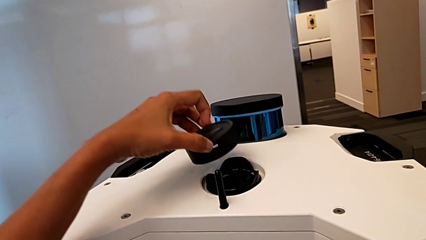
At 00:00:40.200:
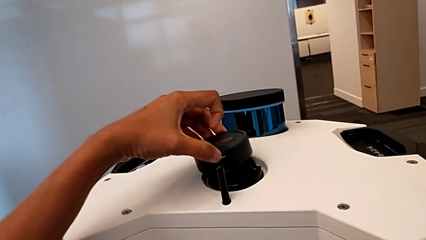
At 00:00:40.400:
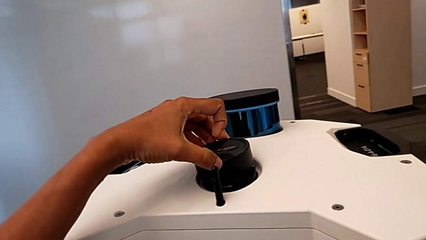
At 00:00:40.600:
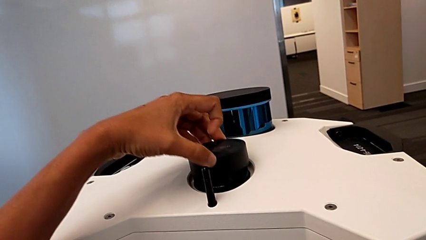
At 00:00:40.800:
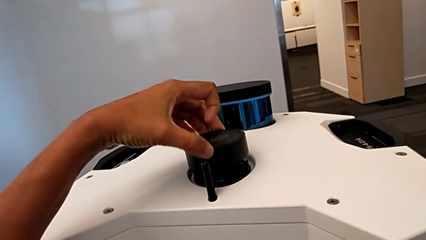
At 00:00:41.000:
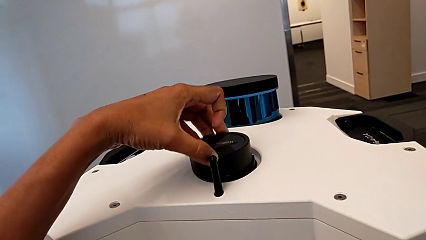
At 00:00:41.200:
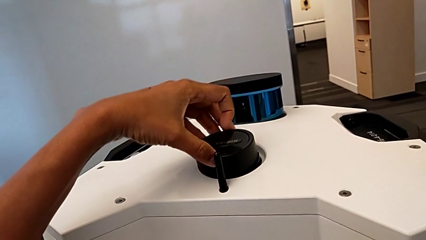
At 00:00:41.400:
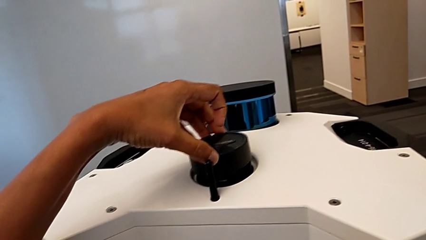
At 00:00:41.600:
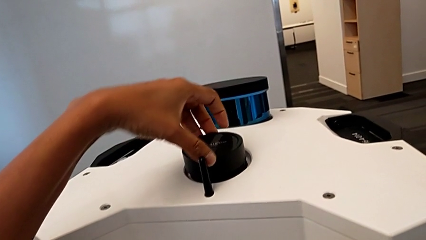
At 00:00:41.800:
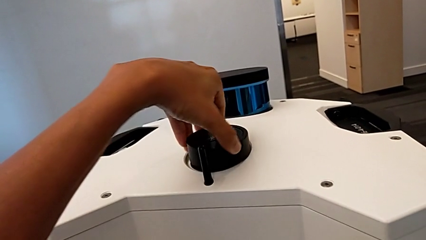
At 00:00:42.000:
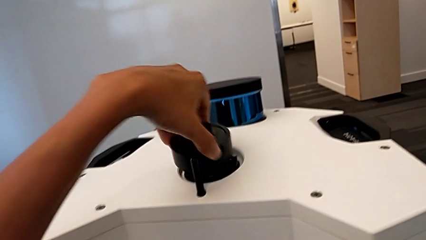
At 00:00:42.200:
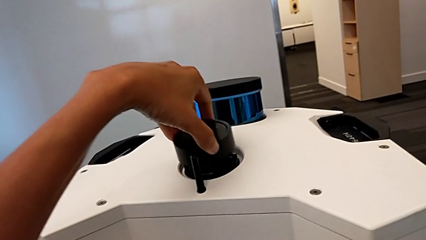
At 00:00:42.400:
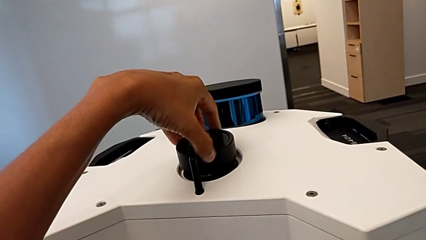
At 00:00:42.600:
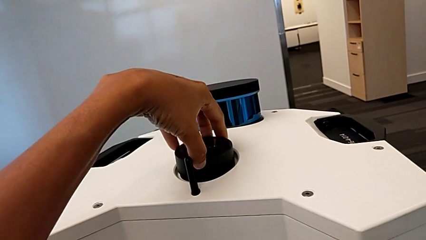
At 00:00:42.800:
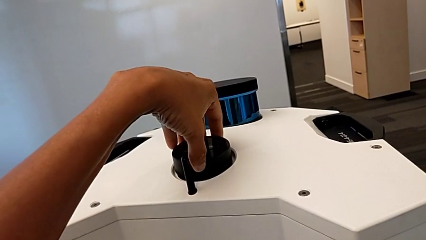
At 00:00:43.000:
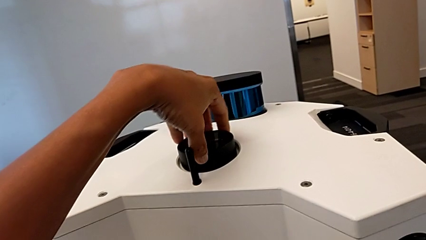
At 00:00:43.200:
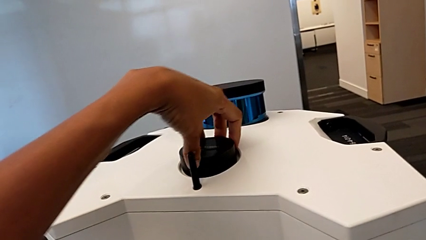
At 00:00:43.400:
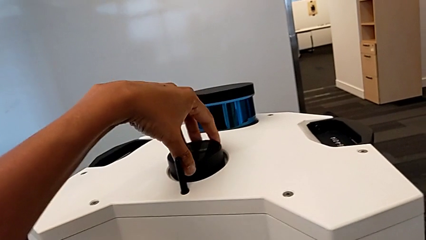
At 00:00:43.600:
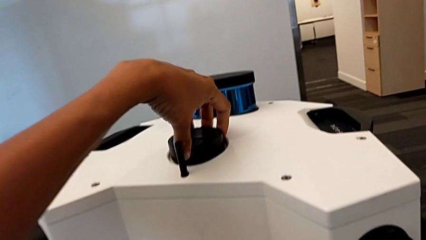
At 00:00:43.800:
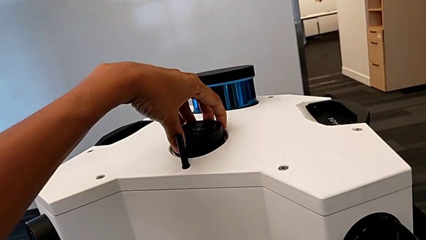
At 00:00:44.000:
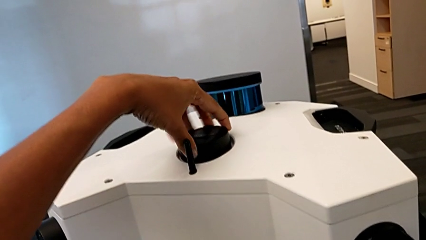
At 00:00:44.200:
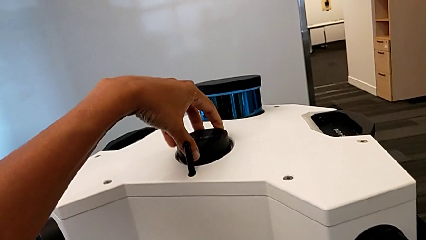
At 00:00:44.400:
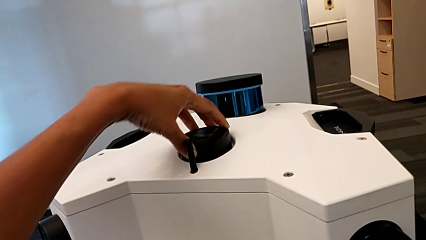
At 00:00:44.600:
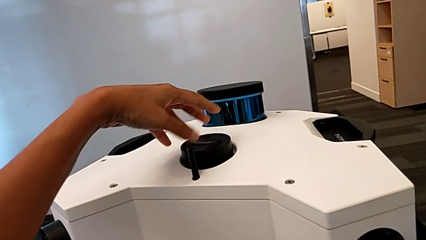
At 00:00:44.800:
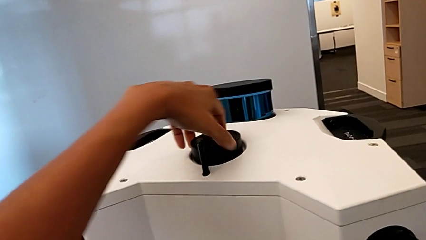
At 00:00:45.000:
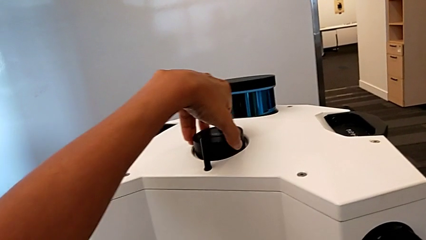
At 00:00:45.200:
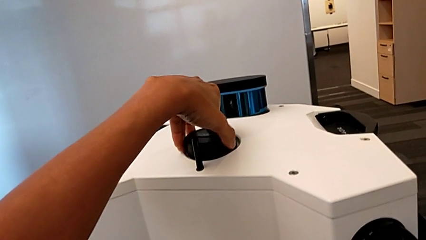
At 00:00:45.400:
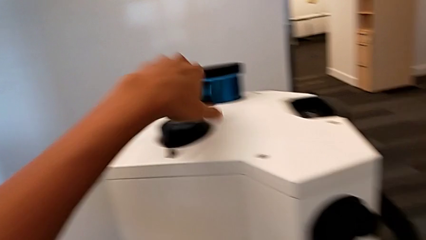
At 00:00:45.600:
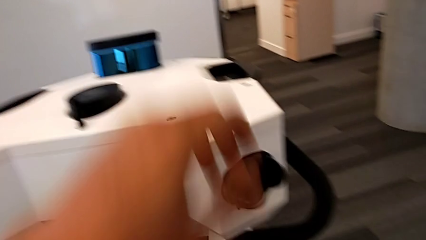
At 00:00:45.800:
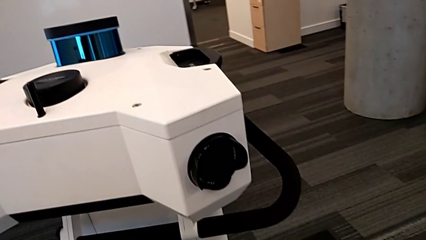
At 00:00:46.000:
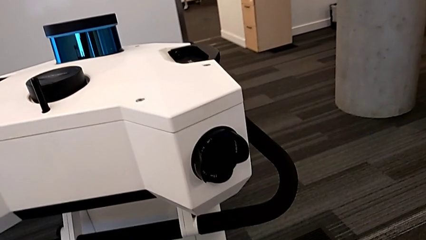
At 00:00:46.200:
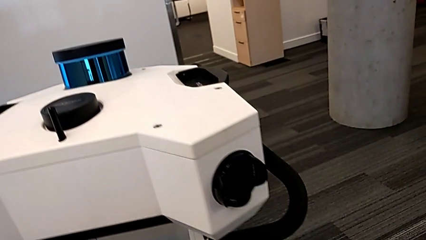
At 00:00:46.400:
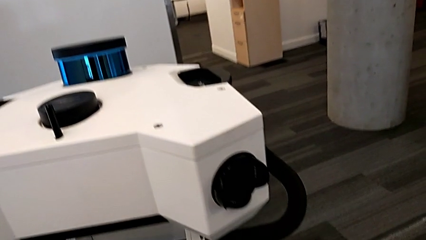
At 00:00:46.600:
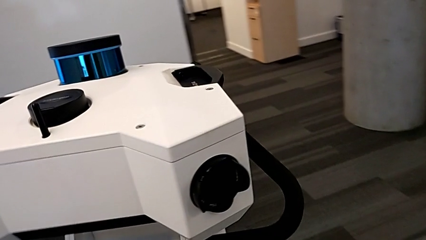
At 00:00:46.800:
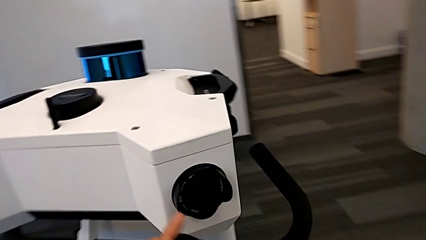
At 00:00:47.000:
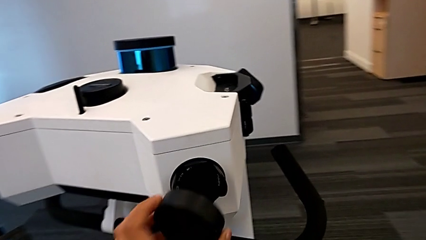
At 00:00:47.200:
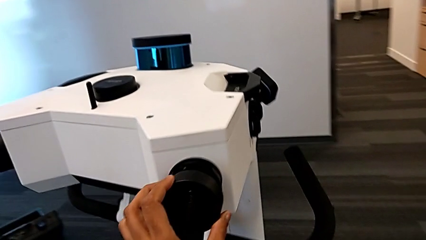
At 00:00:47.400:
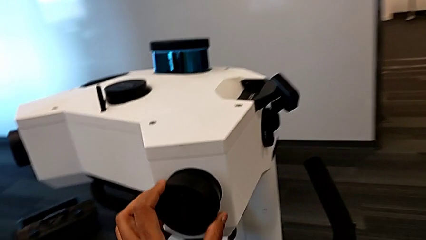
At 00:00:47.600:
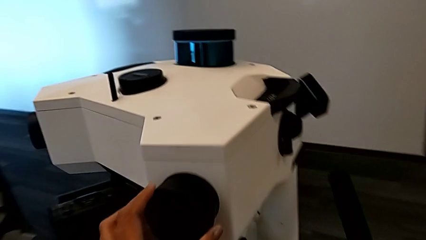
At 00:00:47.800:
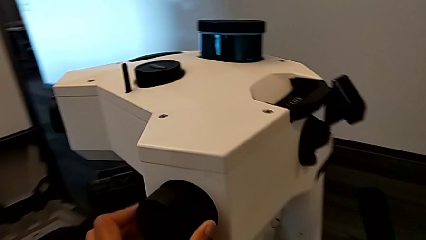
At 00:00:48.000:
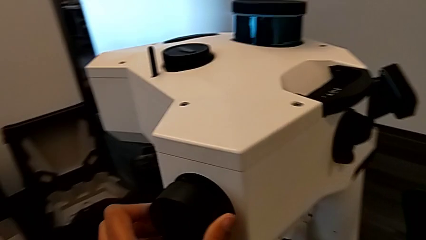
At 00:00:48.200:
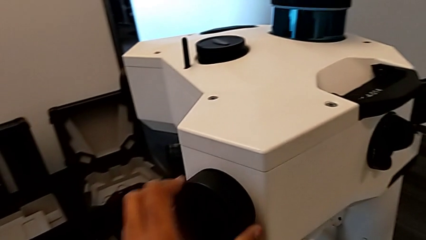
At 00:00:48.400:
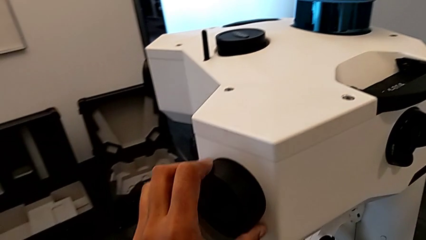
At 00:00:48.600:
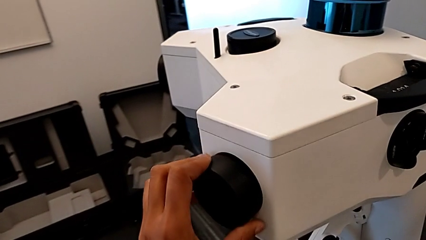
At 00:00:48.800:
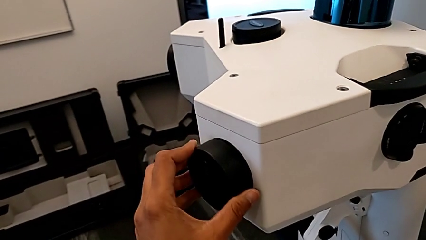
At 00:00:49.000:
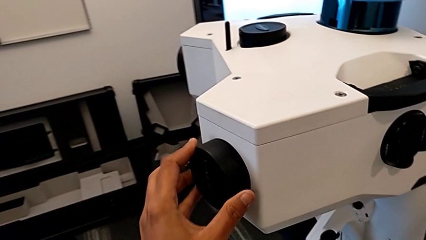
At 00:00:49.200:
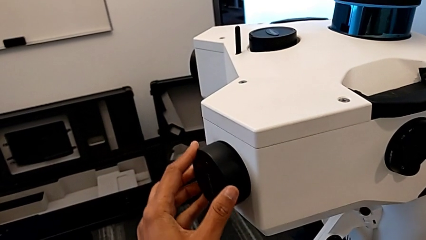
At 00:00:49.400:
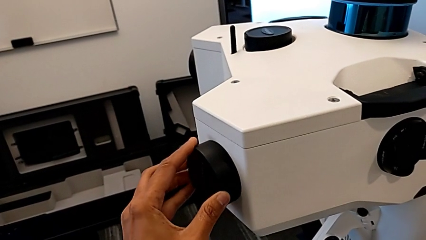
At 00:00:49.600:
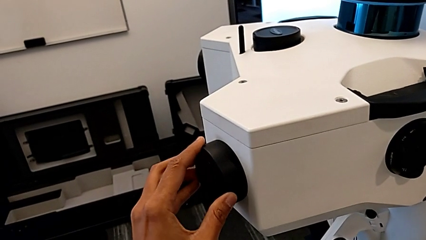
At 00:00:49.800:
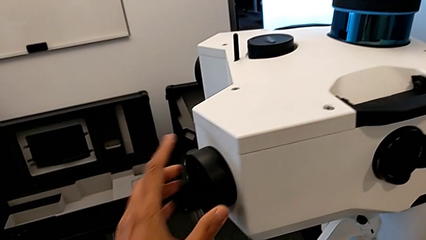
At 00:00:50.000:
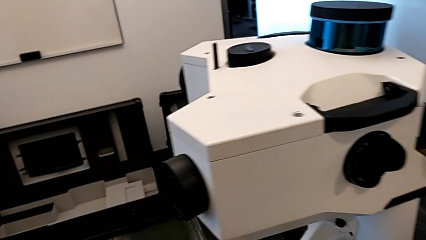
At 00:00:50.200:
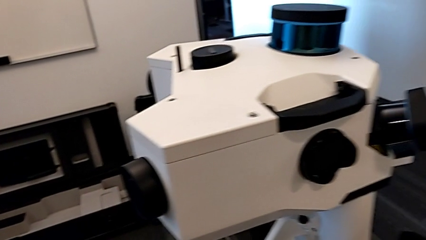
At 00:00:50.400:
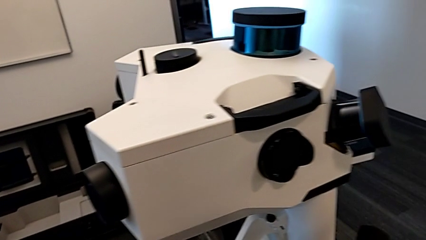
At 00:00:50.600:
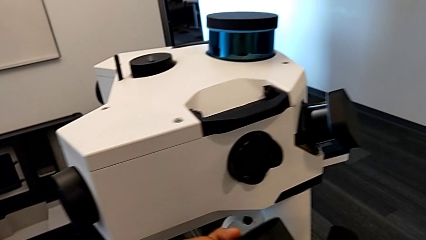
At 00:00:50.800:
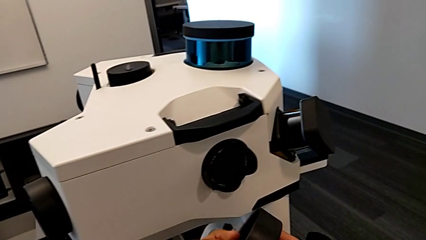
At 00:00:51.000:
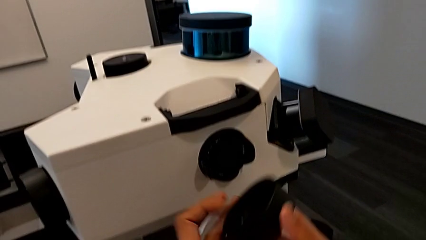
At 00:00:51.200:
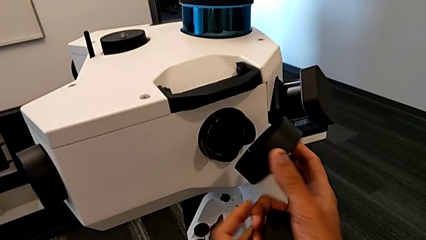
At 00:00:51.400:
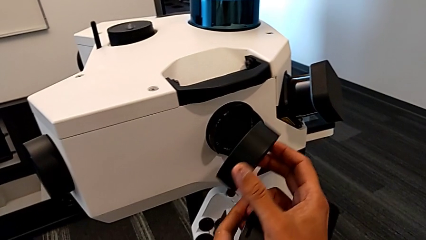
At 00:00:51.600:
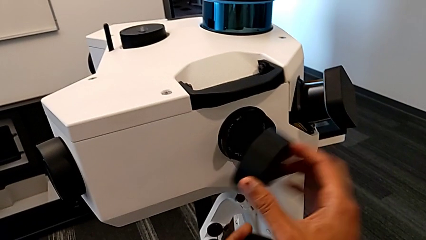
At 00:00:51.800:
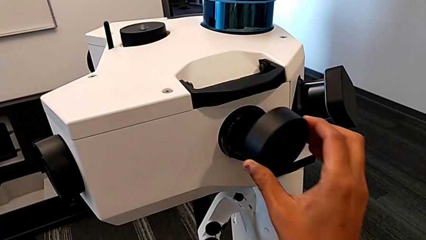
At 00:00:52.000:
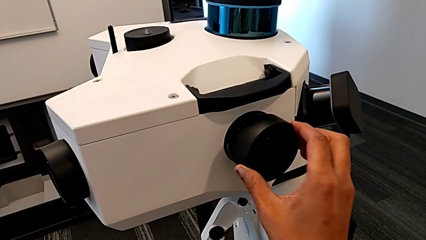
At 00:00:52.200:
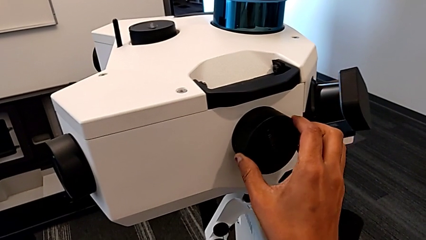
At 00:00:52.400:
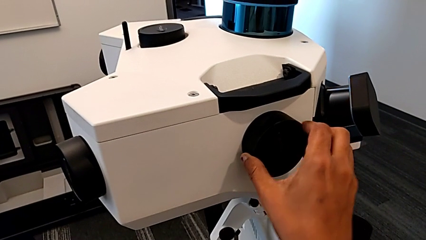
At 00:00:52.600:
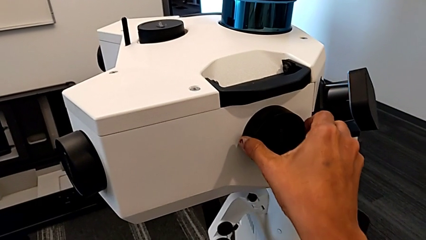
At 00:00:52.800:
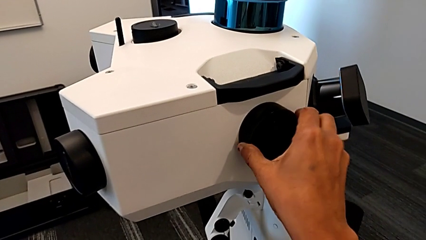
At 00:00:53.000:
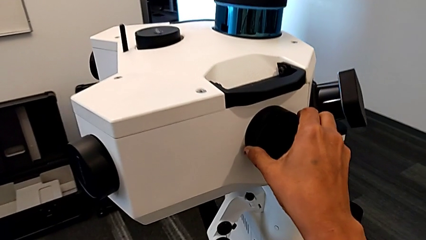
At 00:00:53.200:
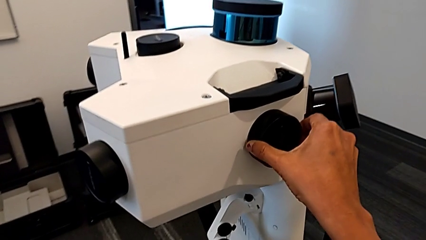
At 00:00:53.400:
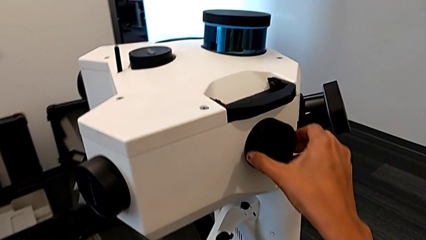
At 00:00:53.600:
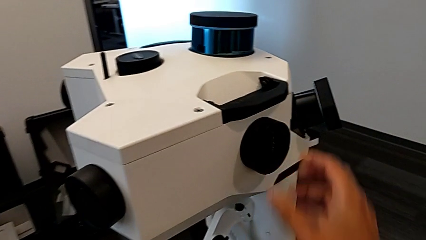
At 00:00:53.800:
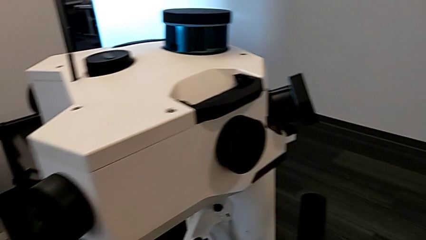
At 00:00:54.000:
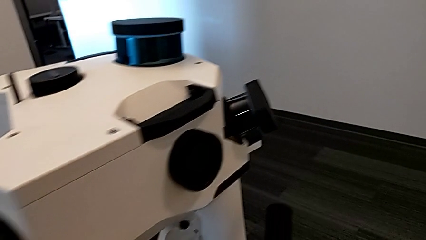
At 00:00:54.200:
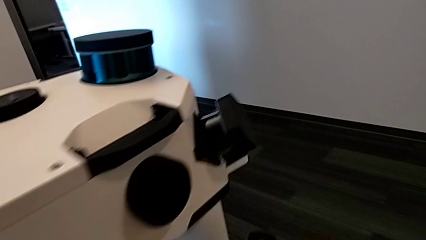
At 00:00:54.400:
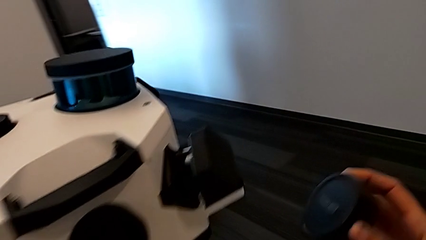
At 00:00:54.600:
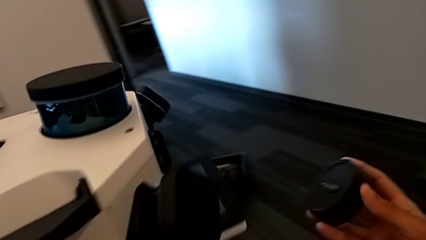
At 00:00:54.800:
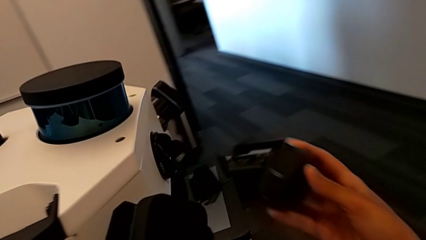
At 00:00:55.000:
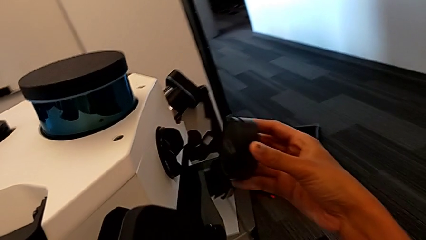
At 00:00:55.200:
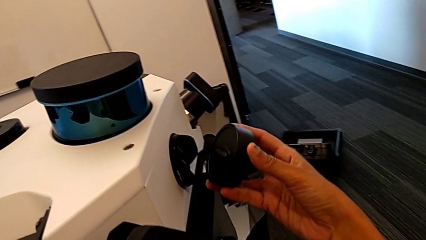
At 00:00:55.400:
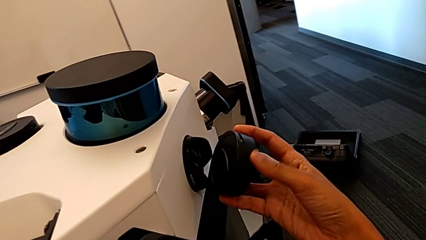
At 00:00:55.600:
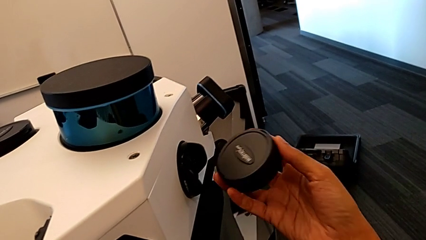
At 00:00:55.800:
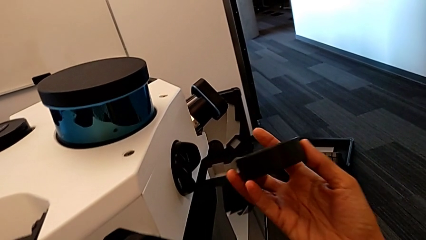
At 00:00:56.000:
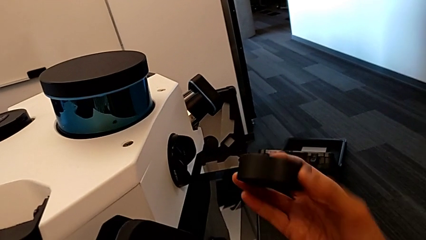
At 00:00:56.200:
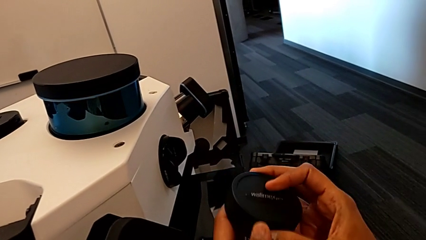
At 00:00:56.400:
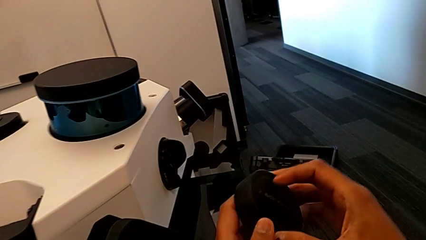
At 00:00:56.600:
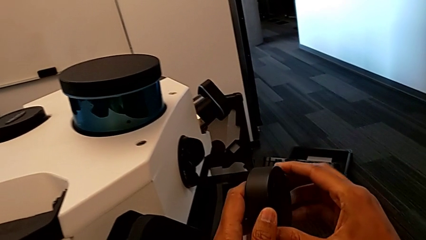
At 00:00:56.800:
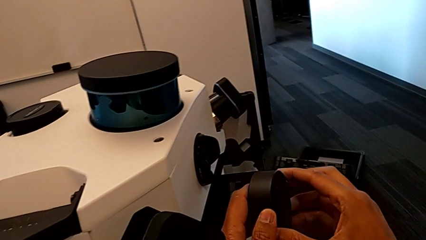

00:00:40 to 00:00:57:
The camera wearer is inserting the lens covers. They align the lens cover, assemble the lens caps, grab them, assemble them, grab them, assemble them and rotate the lens cover.
